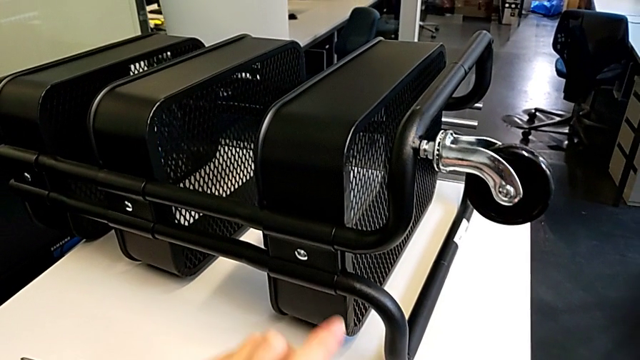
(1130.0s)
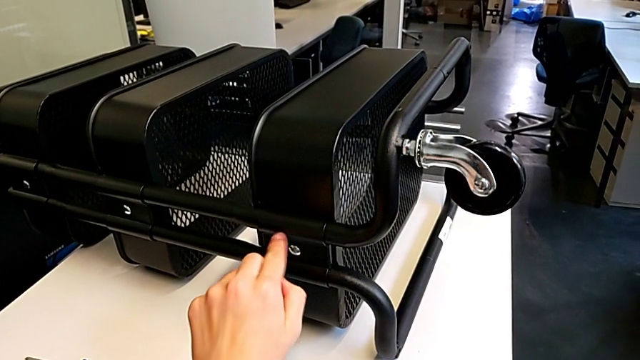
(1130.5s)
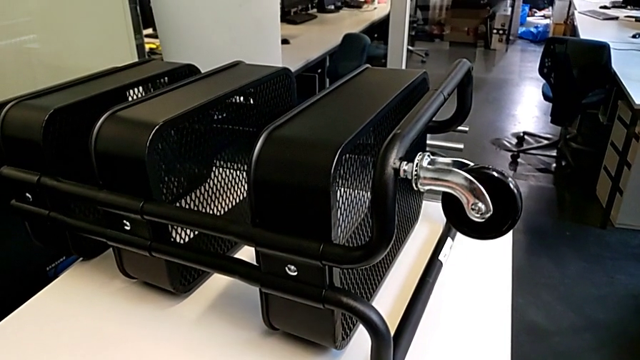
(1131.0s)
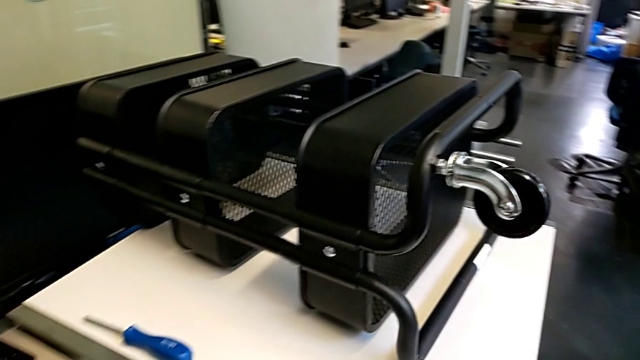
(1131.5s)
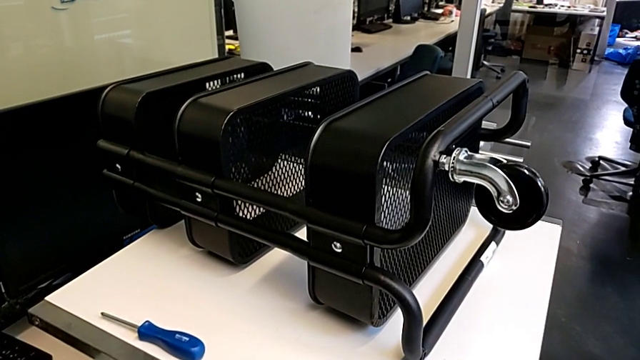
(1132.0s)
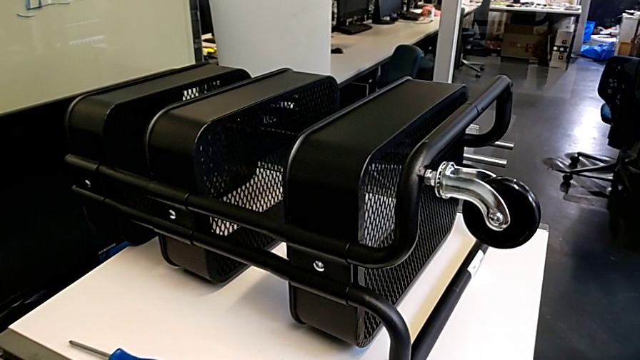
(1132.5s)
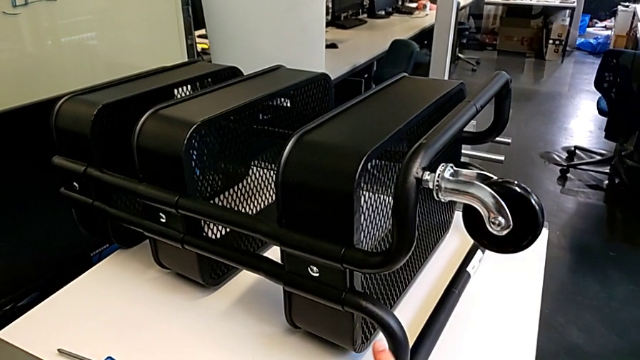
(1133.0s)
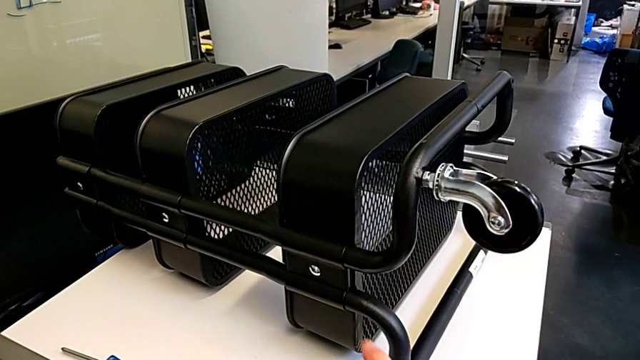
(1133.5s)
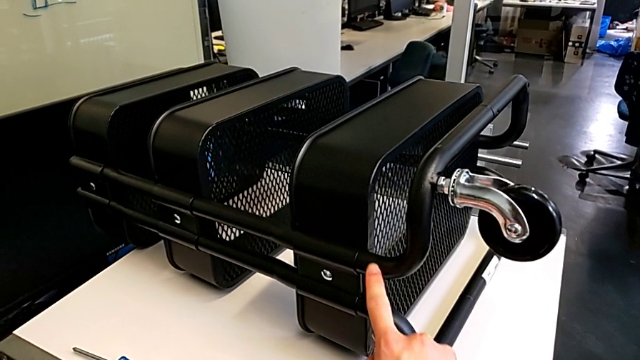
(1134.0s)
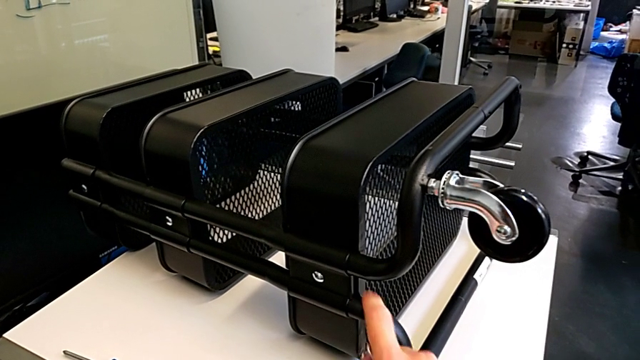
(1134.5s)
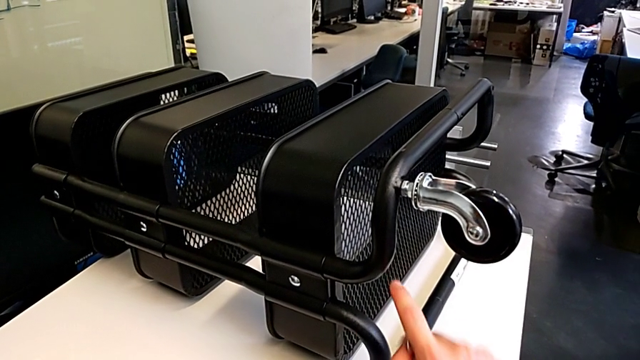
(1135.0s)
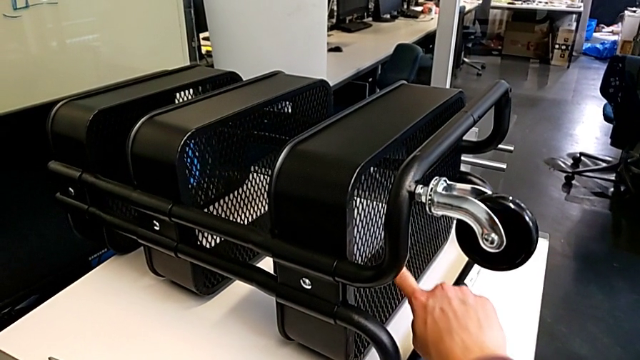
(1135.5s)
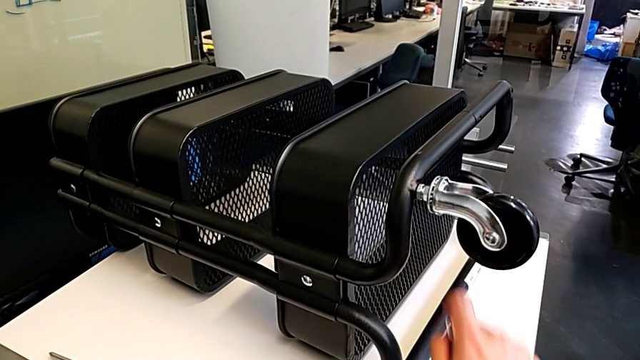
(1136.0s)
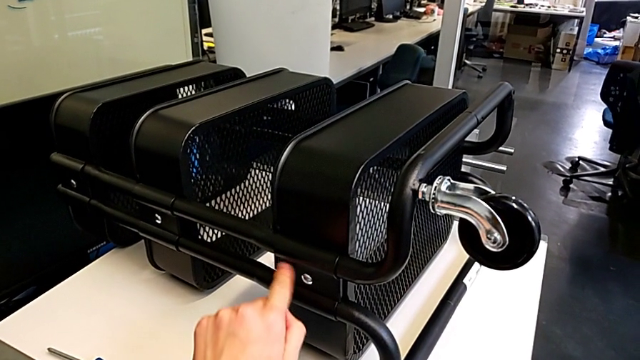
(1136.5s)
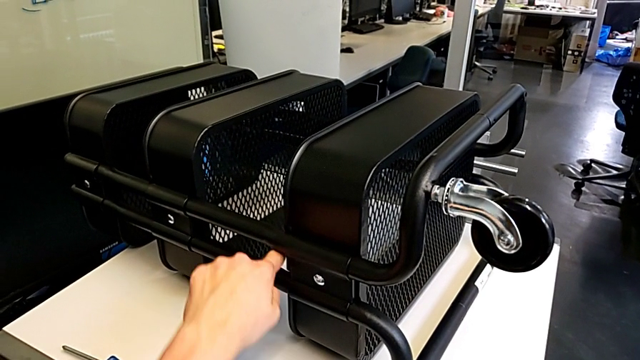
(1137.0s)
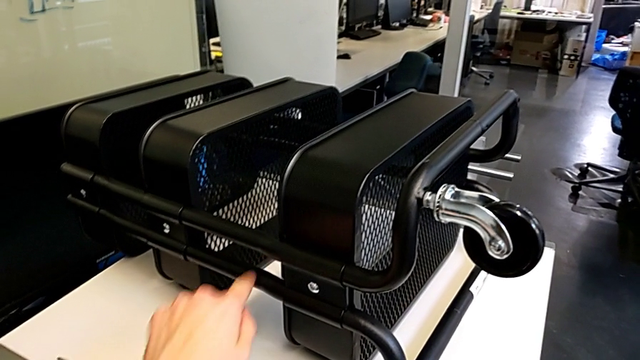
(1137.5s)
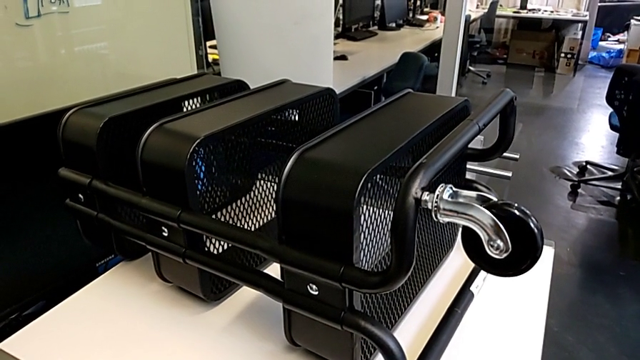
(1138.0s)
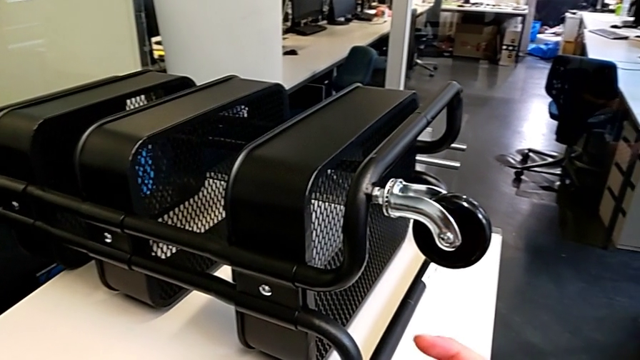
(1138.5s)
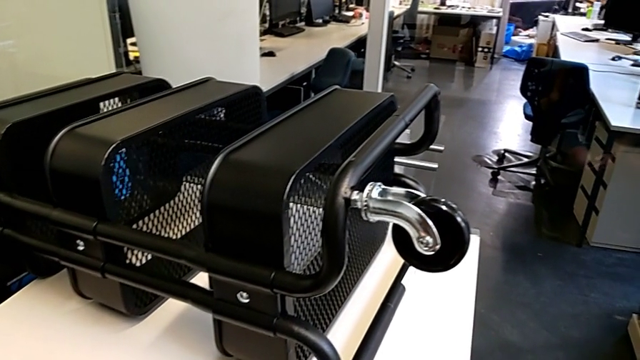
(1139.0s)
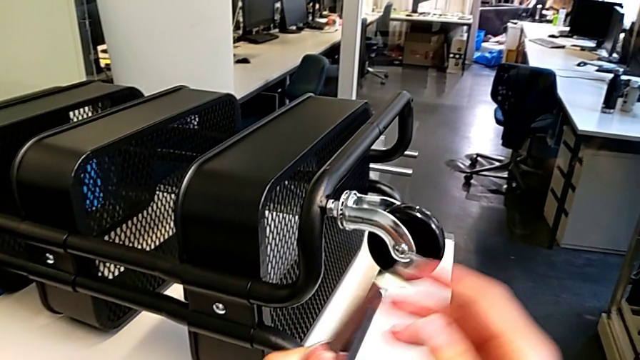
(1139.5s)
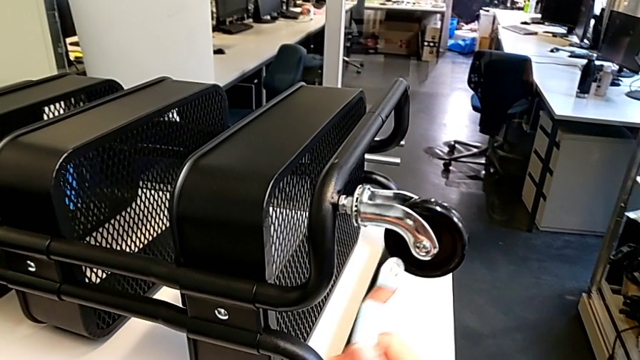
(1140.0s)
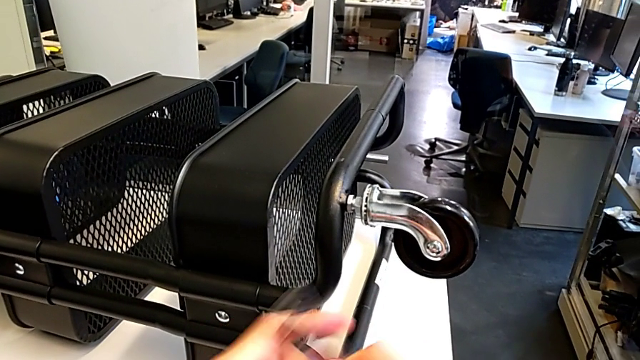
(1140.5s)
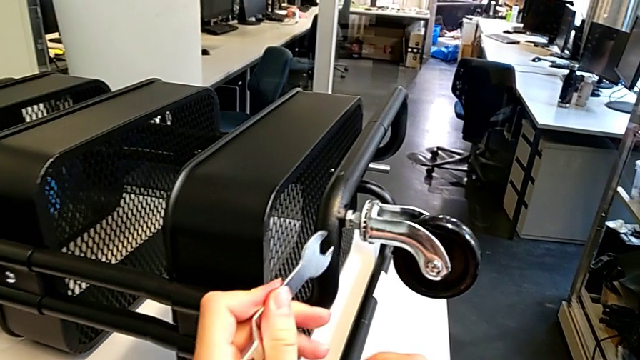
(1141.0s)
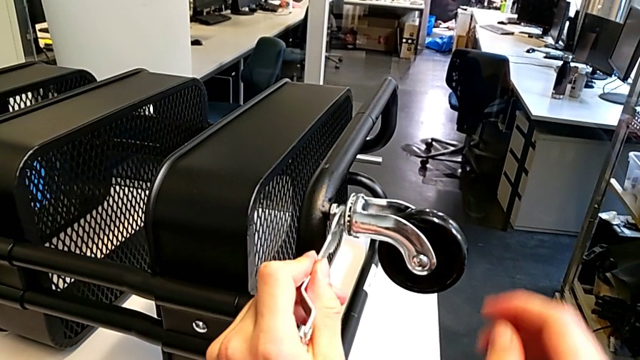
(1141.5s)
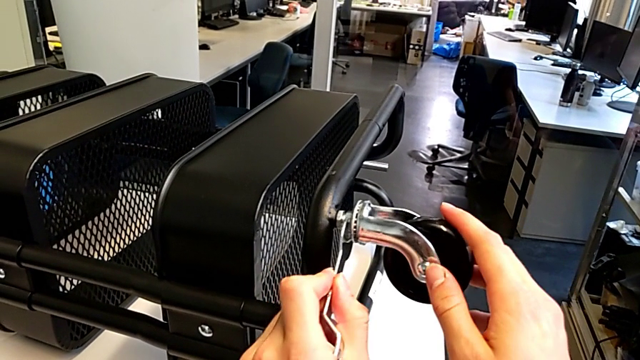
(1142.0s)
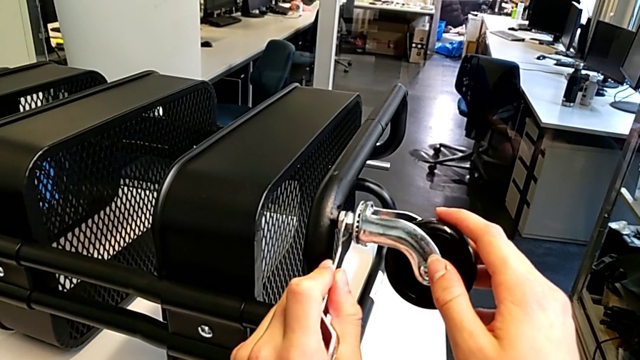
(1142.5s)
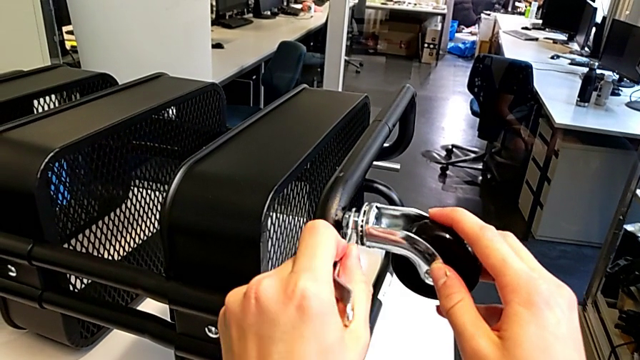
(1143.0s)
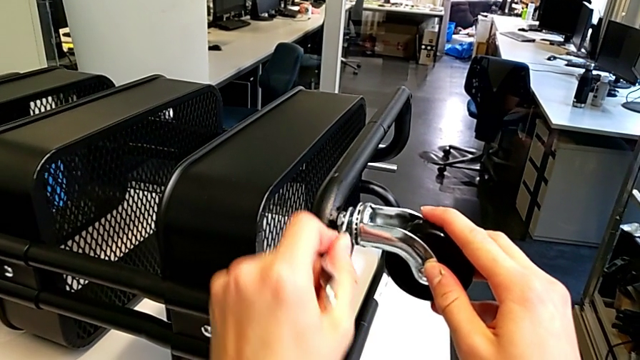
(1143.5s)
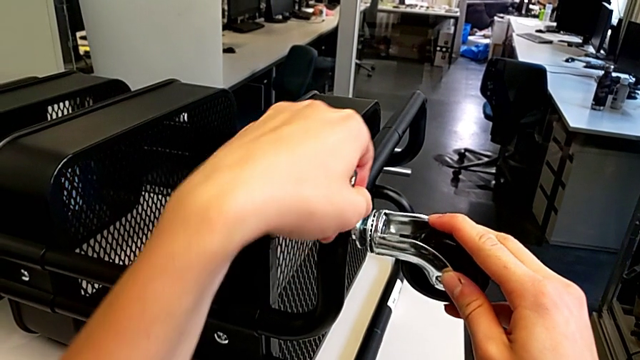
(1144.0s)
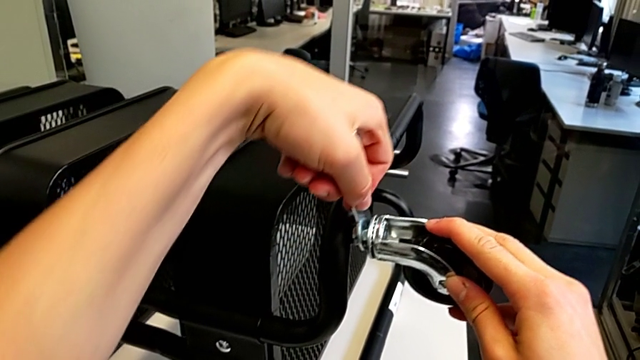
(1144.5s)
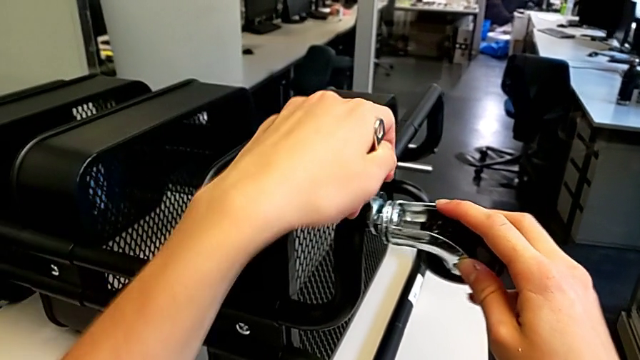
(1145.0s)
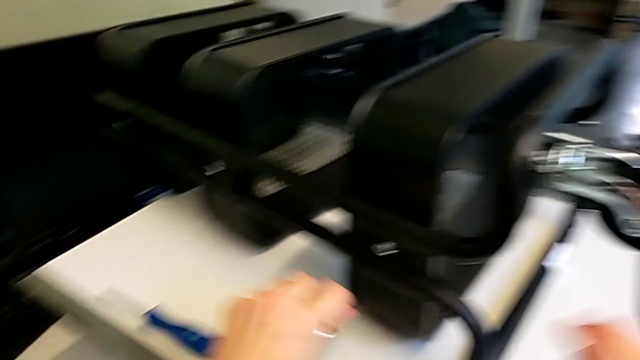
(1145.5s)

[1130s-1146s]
The camera wearer is screwing the first wheel. They keep inspecting the utility cart, rotate the hexagonal wrench, insert it and screw the wheel.

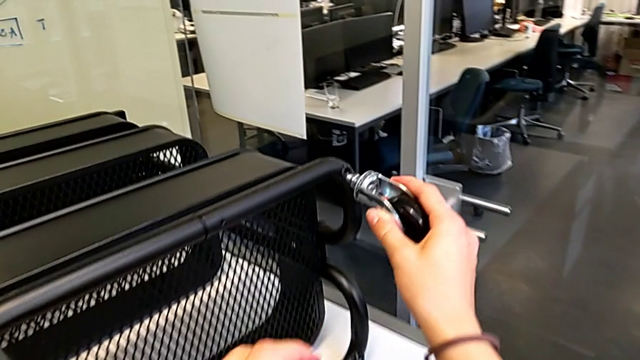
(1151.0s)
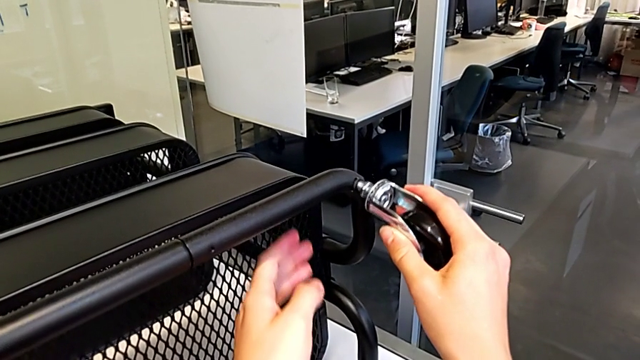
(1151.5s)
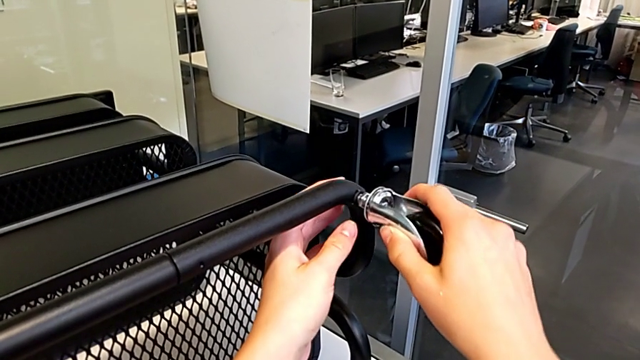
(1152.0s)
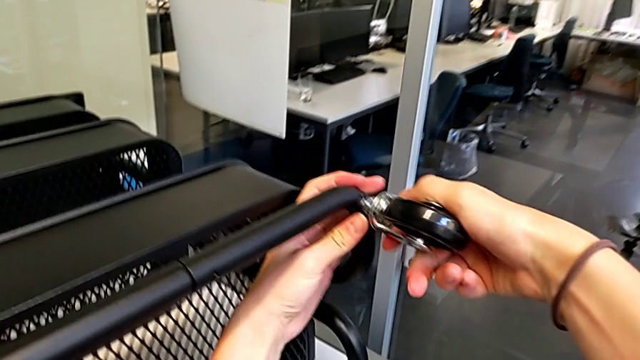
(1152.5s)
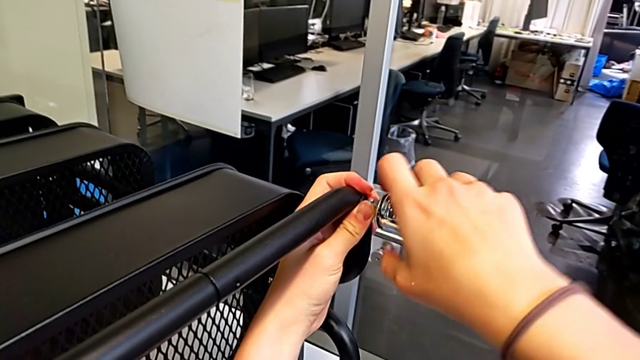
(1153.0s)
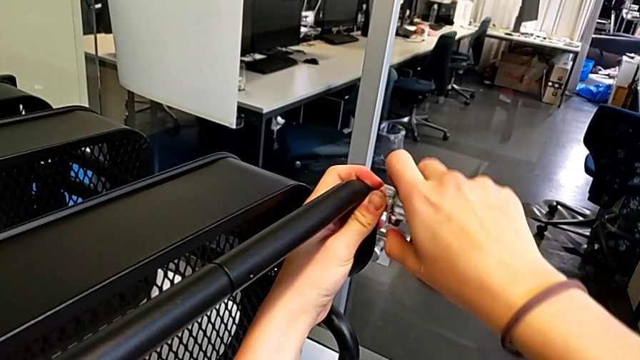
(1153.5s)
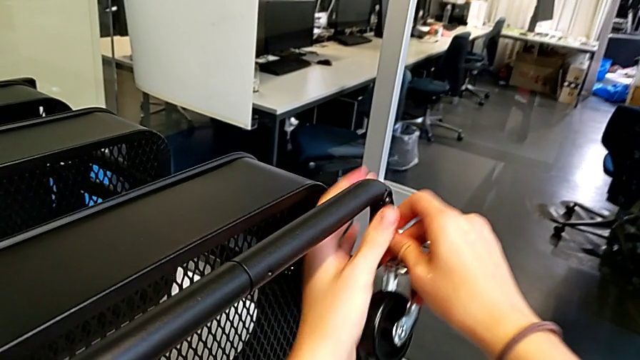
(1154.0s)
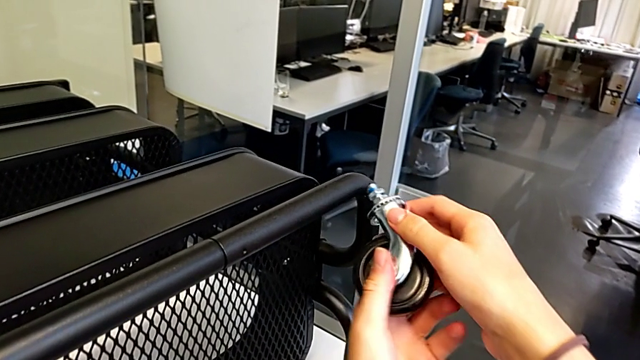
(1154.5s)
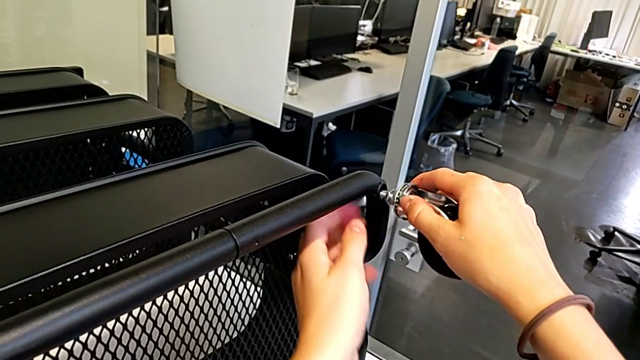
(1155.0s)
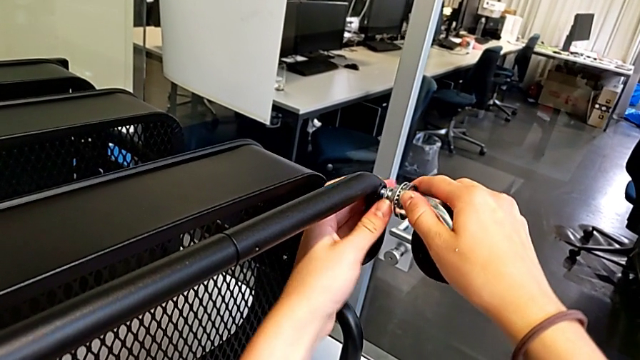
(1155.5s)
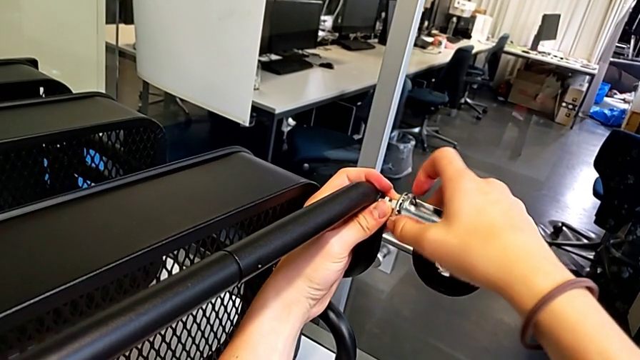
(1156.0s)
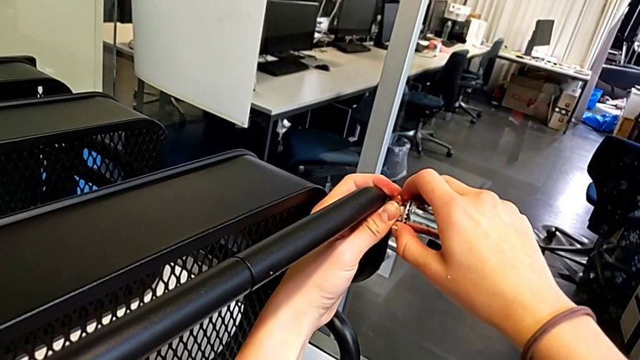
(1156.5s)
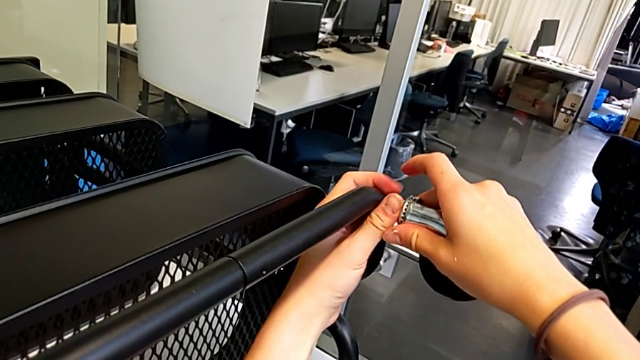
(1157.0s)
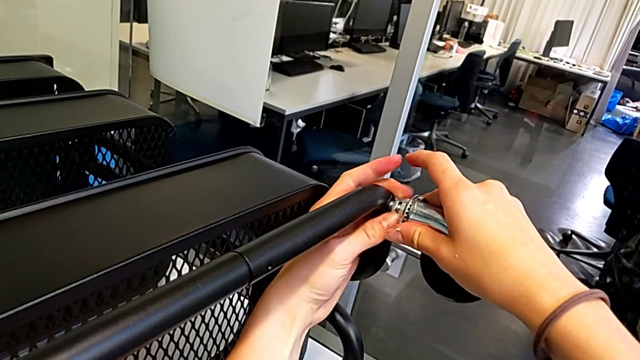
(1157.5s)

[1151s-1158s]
The camera wearer is screwing the second wheel on. They insert the wheel, drop it and begin to screw the wheel.
